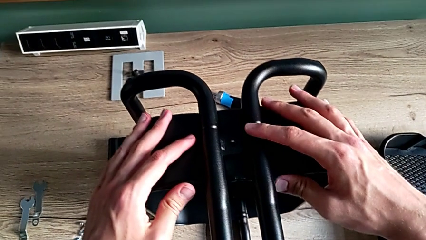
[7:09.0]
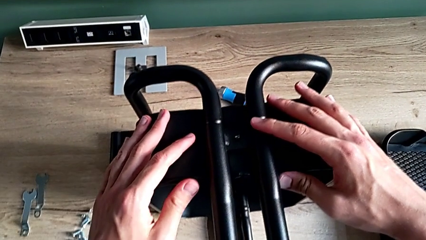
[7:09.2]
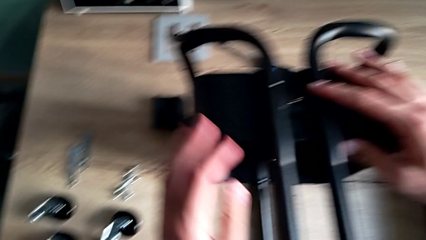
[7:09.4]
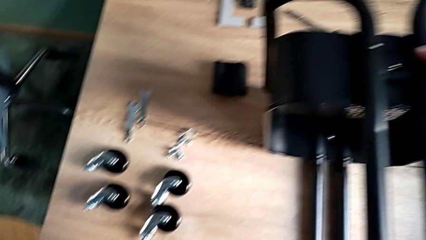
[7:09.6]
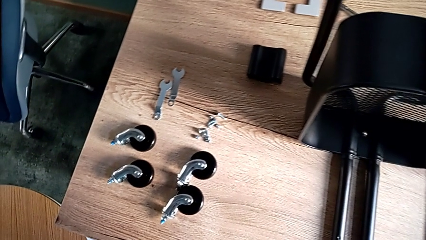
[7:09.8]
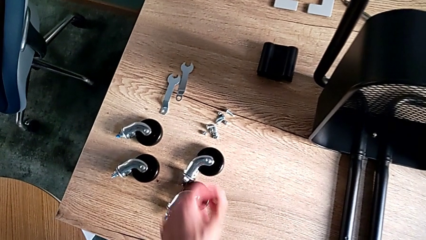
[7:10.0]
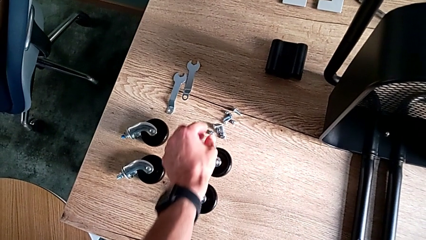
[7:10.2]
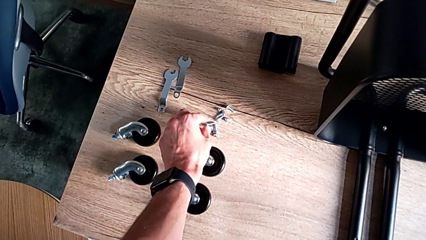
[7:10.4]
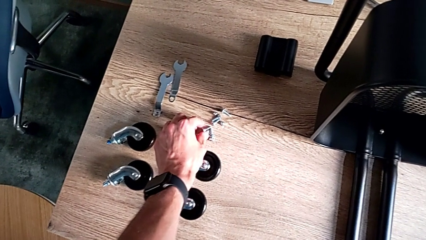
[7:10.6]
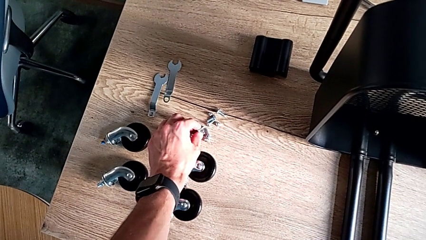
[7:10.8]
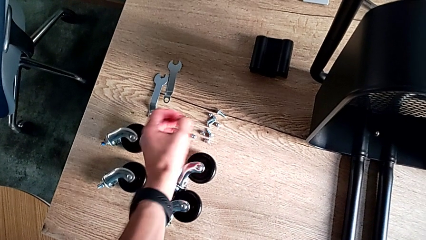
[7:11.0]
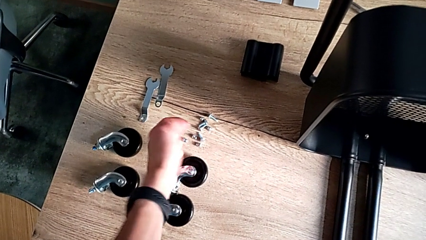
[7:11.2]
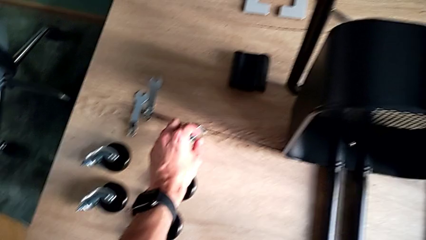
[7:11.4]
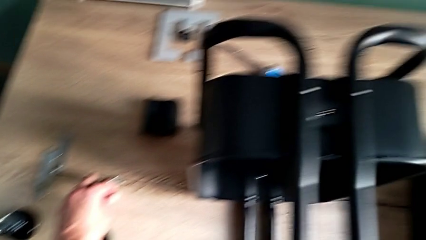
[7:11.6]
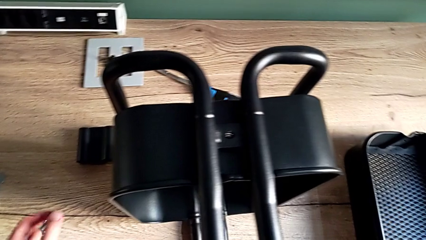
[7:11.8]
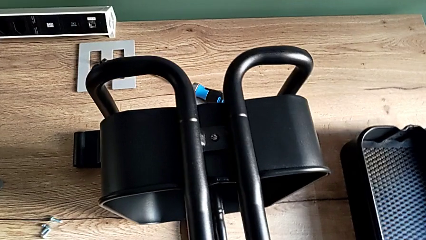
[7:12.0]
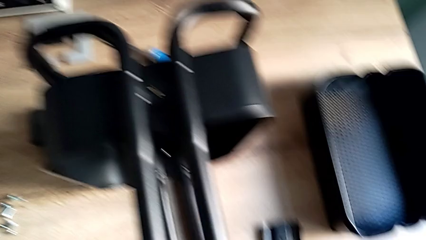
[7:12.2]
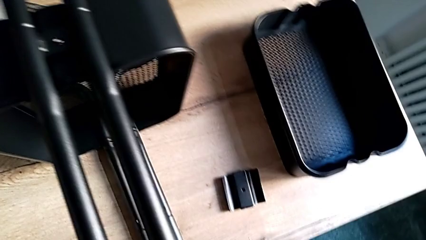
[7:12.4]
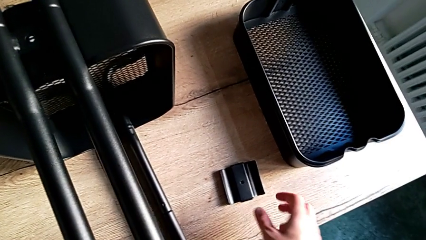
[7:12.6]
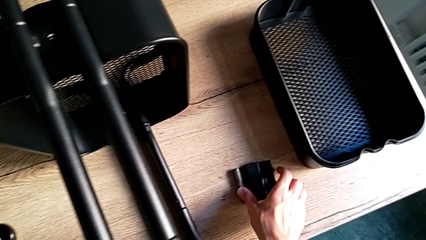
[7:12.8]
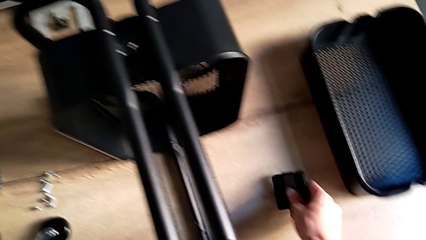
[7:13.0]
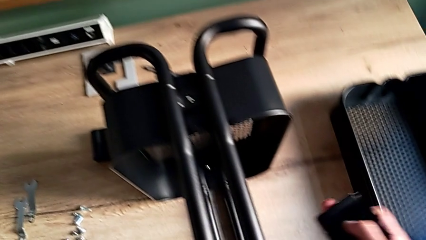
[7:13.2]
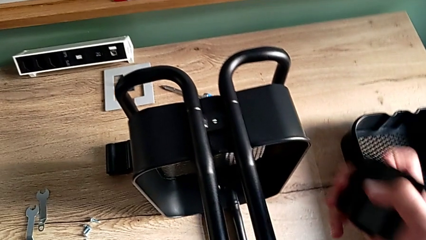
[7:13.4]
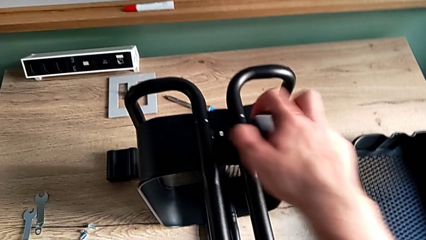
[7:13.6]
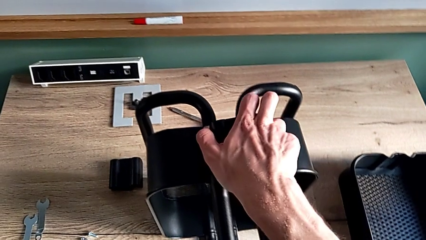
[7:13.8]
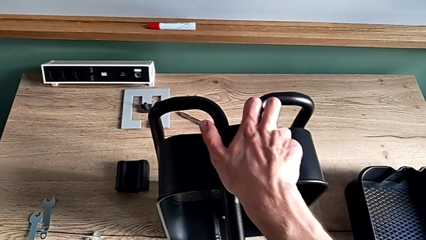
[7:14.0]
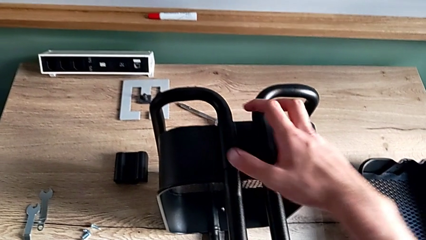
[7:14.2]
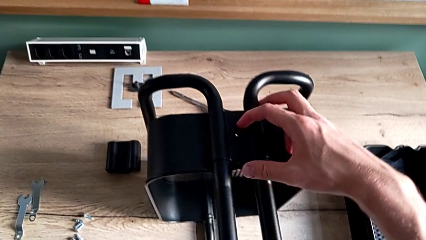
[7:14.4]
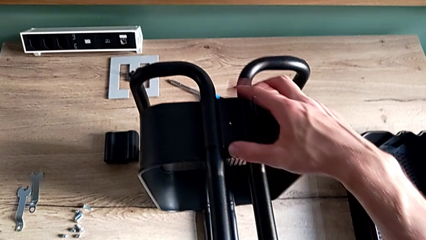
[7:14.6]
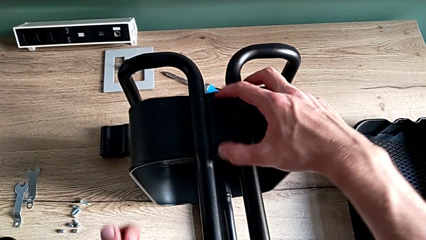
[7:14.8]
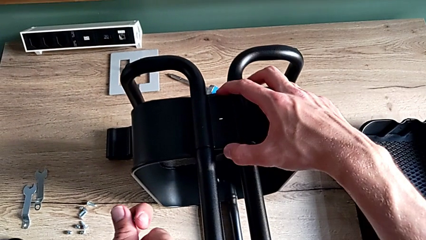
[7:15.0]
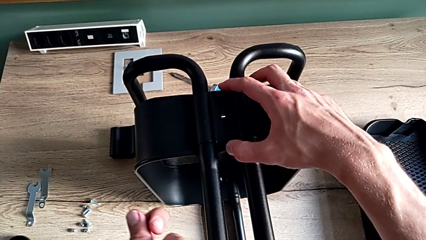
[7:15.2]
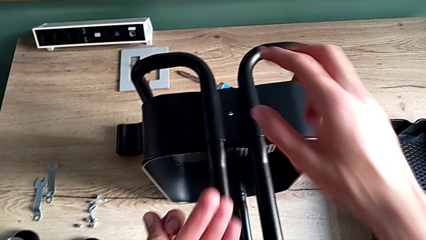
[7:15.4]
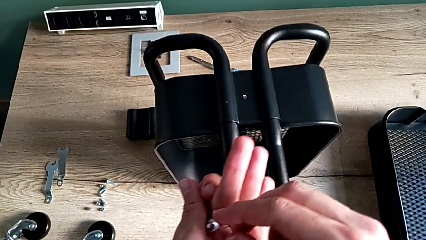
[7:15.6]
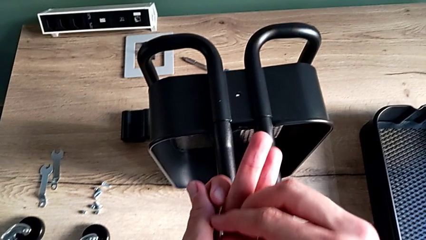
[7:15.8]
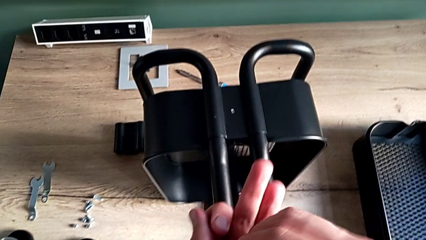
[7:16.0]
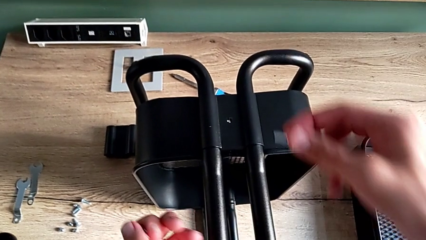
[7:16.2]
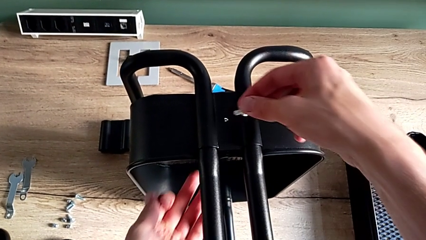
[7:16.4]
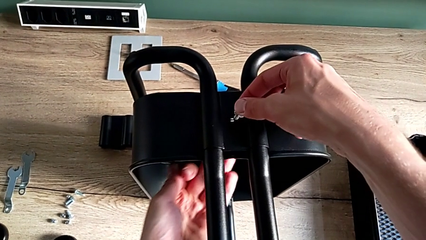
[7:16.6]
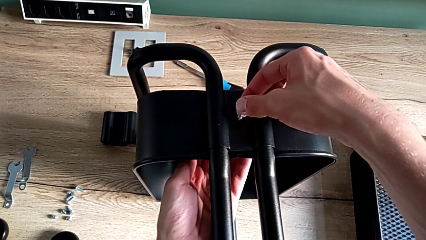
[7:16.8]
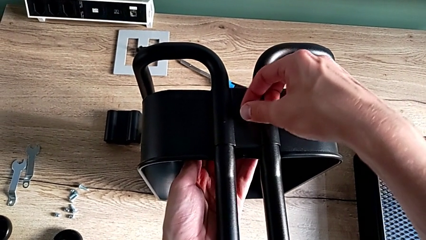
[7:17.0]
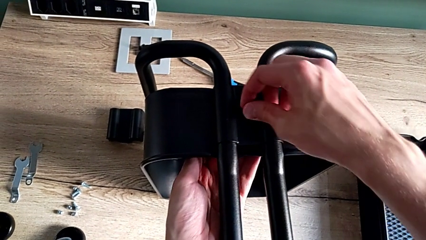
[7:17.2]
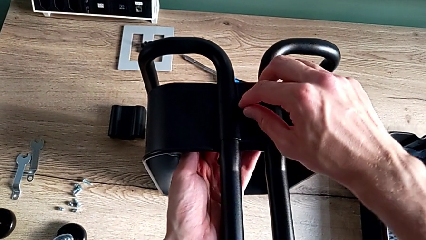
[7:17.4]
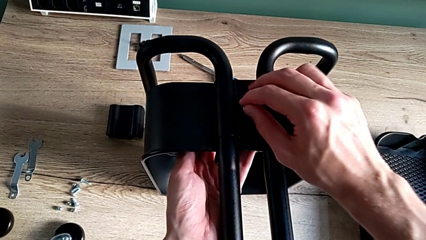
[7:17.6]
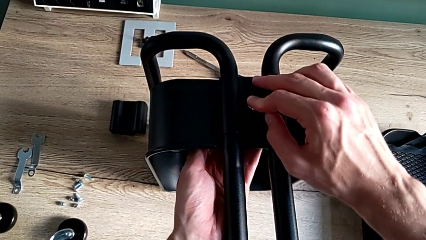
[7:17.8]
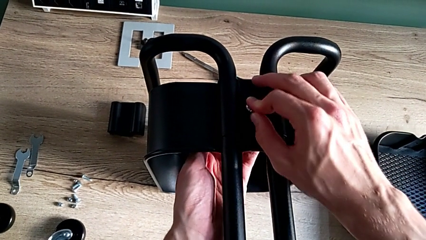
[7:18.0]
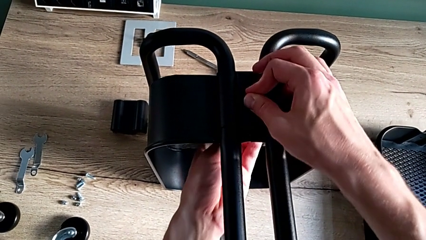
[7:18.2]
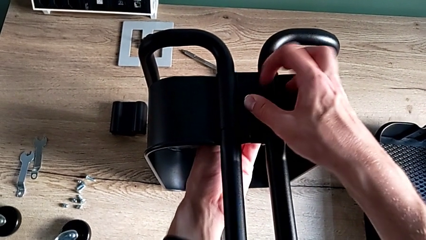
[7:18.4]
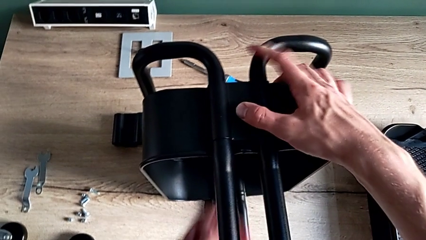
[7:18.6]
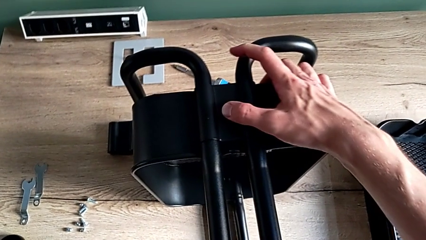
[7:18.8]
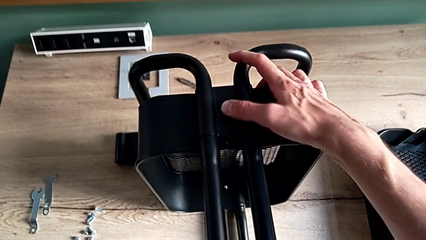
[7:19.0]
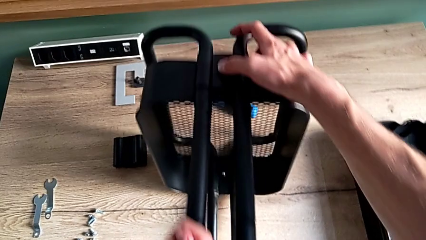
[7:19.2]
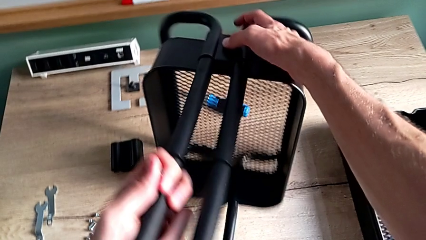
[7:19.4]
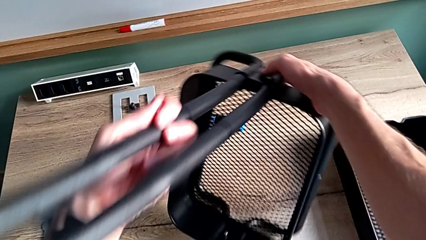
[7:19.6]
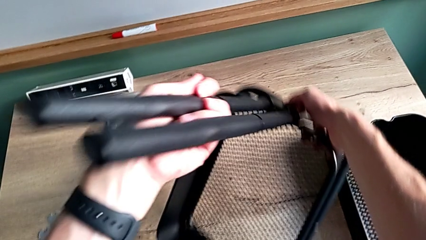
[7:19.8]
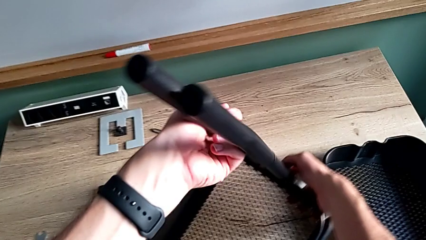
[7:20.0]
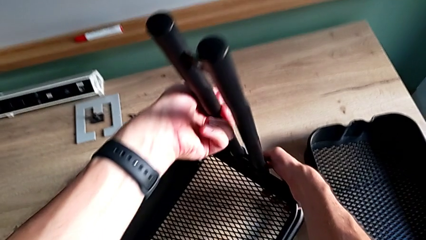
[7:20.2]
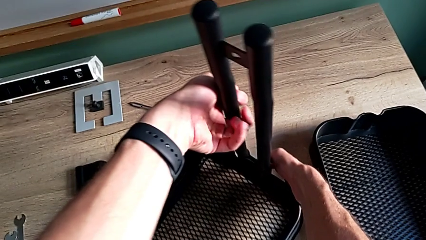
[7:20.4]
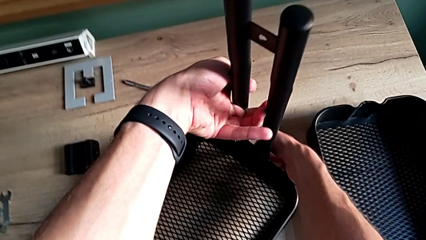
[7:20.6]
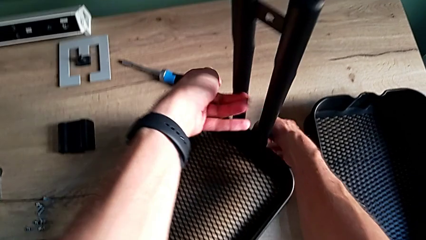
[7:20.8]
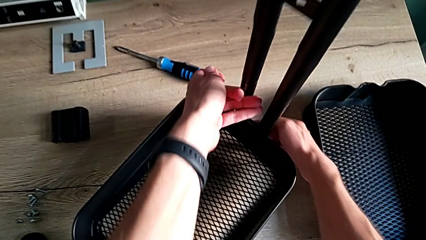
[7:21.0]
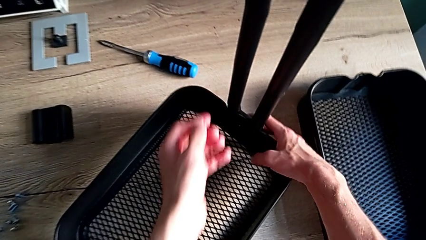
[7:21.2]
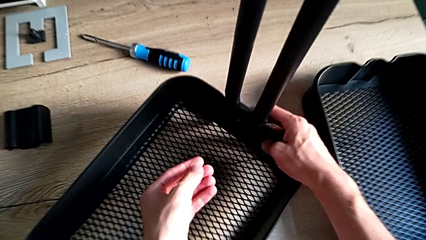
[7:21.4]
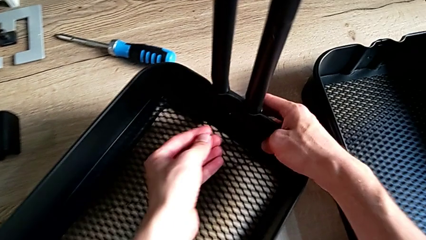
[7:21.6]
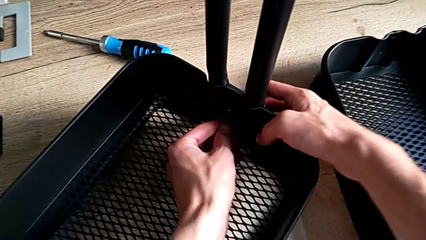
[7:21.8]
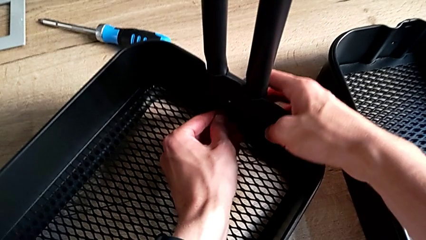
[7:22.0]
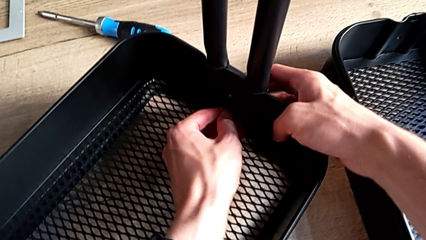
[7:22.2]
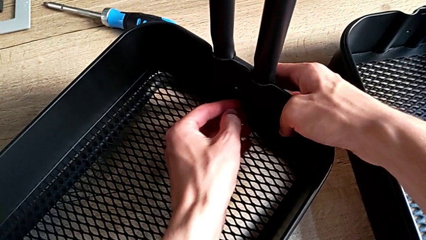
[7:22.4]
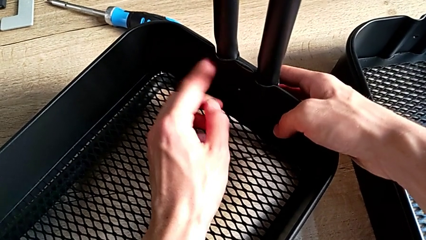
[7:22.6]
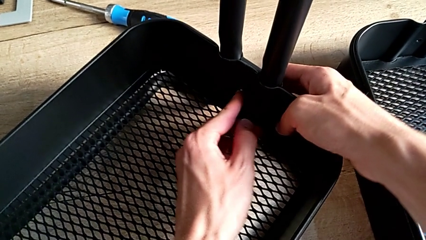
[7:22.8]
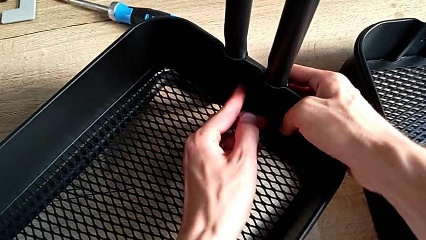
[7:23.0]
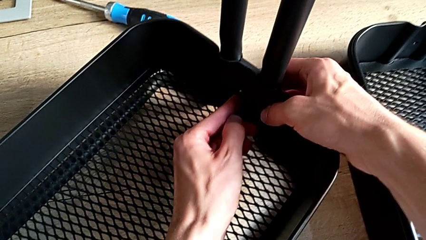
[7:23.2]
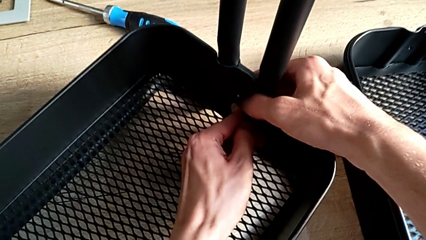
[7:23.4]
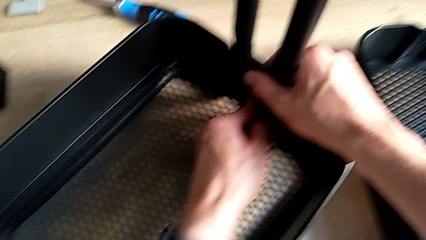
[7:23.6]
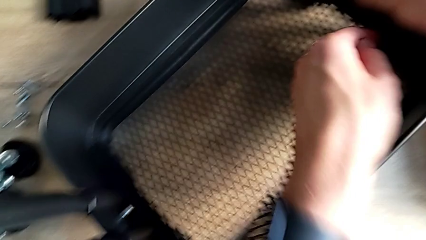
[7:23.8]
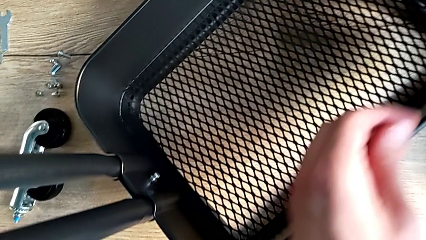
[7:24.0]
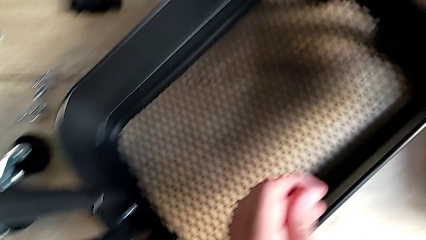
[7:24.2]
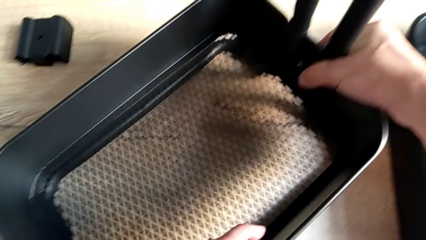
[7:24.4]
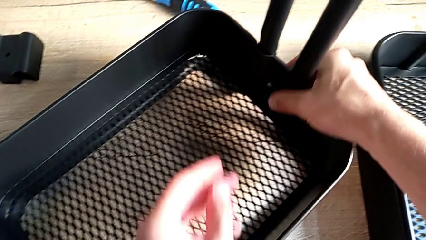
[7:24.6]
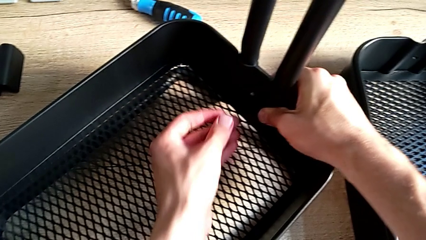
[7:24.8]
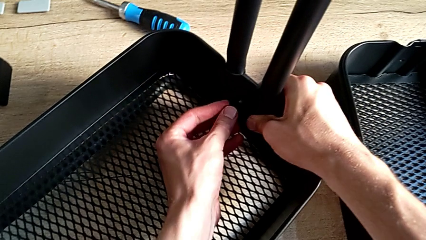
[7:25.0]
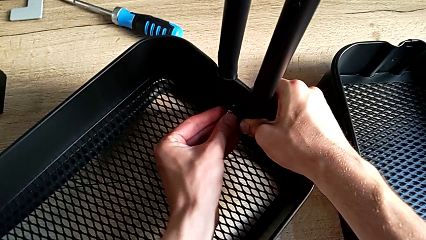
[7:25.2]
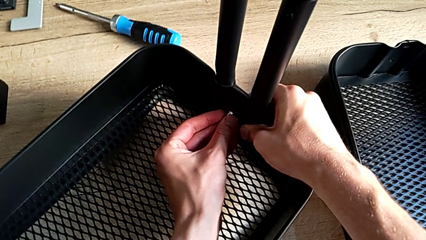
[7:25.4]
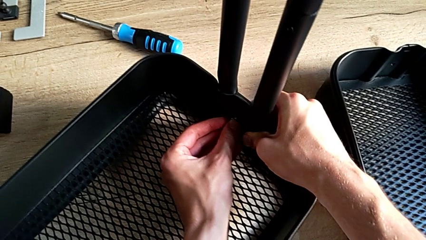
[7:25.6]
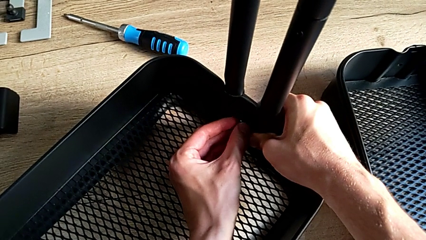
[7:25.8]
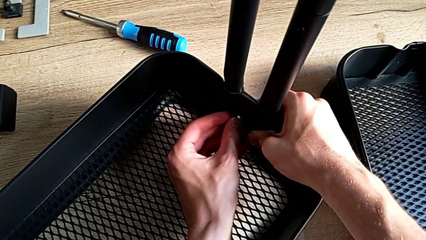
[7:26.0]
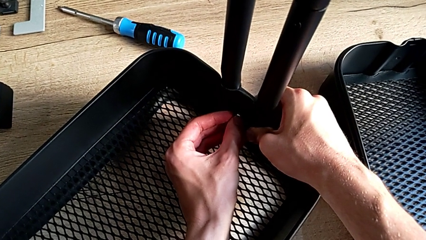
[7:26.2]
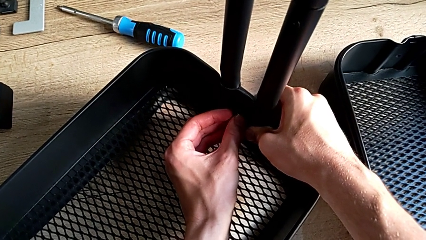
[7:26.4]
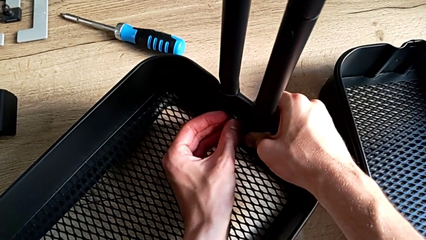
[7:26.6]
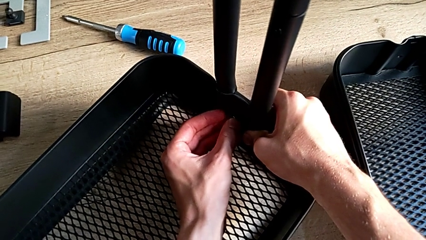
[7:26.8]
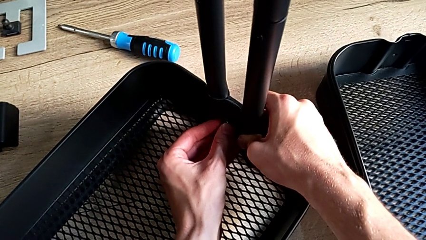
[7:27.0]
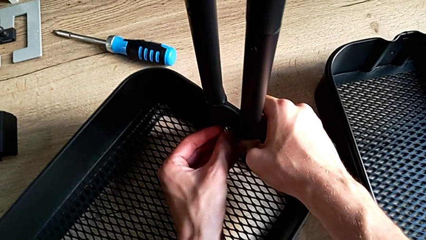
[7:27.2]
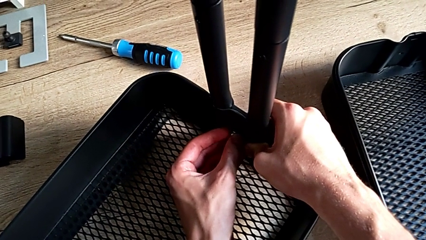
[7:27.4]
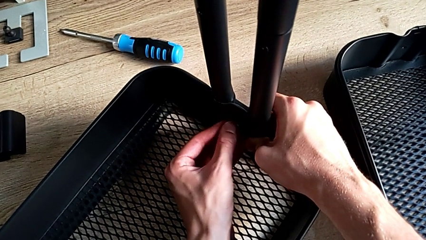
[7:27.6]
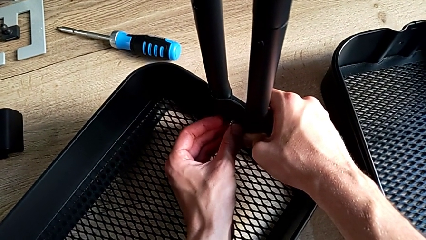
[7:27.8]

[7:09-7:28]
The camera wearer is assembling the bottom tray. They approach the second bolt, grab it, grab the second hexagon cap nut, approach the second bracket, grab it, place it, align it, insert the second bolt, stand the utility cart, approach the second bracket and place the second hexagon cap nut.
